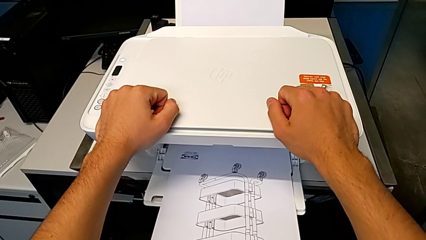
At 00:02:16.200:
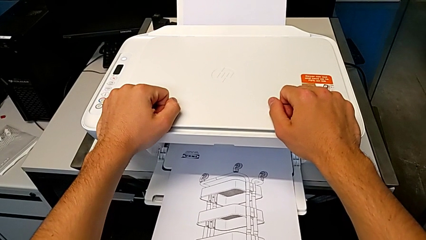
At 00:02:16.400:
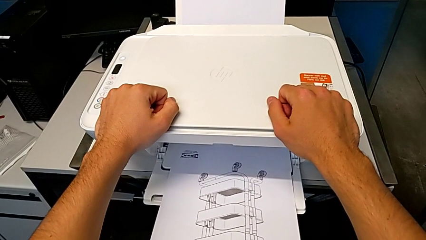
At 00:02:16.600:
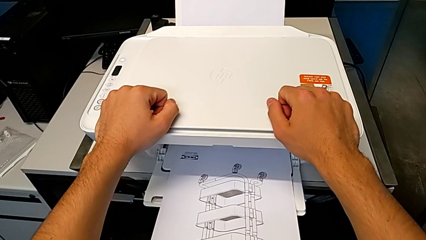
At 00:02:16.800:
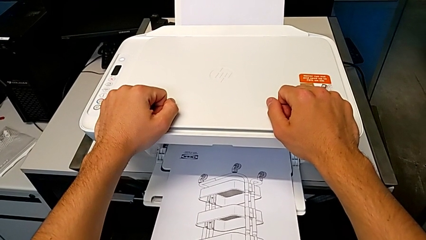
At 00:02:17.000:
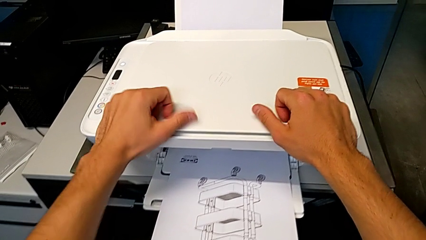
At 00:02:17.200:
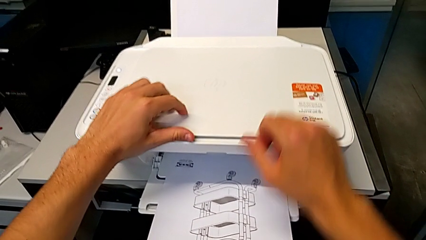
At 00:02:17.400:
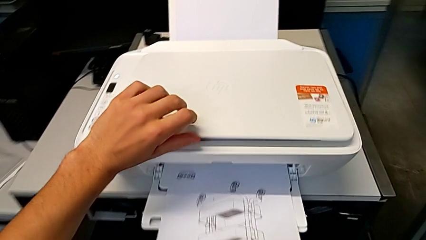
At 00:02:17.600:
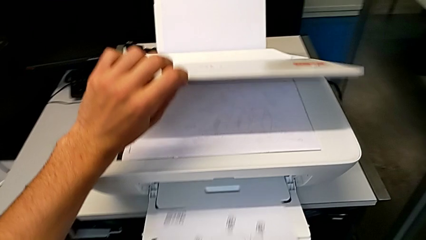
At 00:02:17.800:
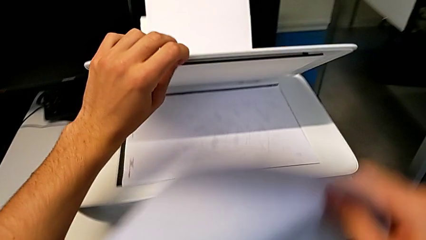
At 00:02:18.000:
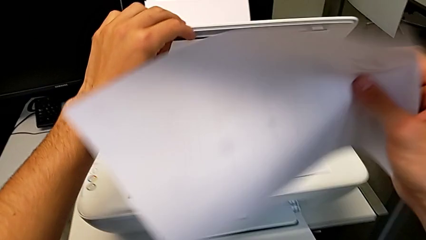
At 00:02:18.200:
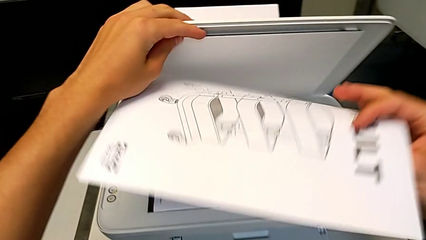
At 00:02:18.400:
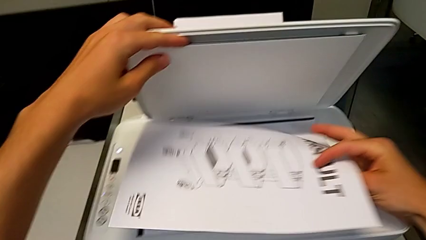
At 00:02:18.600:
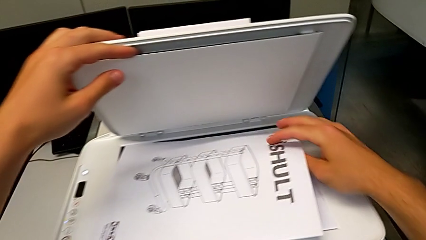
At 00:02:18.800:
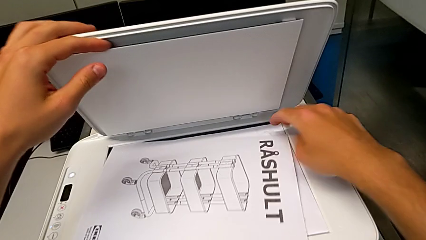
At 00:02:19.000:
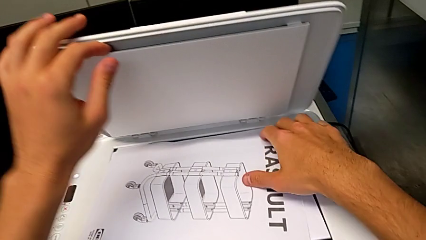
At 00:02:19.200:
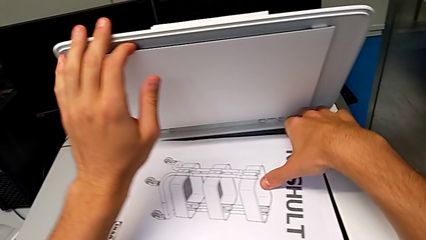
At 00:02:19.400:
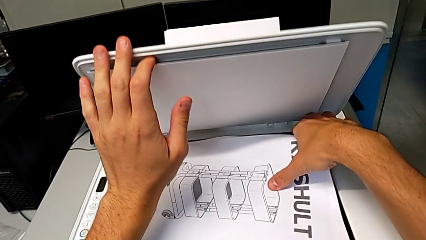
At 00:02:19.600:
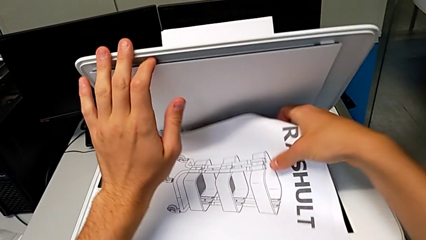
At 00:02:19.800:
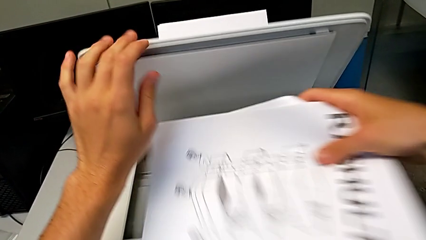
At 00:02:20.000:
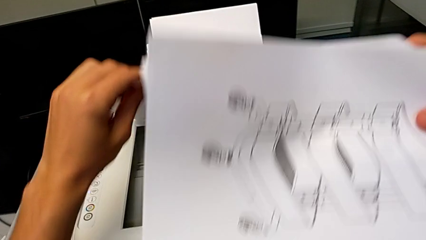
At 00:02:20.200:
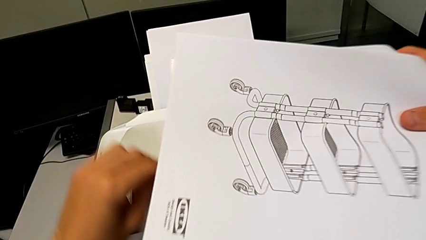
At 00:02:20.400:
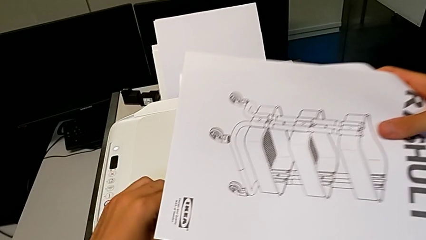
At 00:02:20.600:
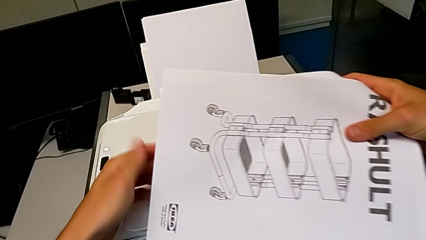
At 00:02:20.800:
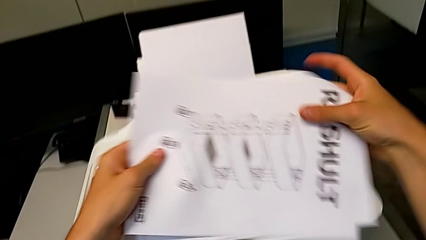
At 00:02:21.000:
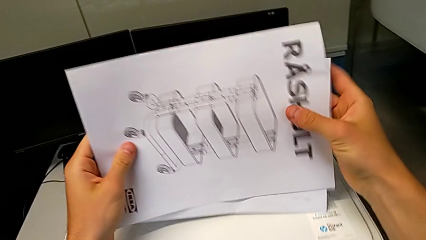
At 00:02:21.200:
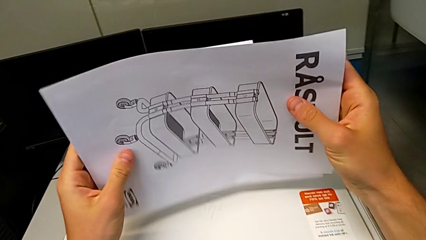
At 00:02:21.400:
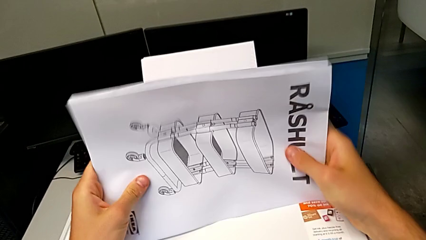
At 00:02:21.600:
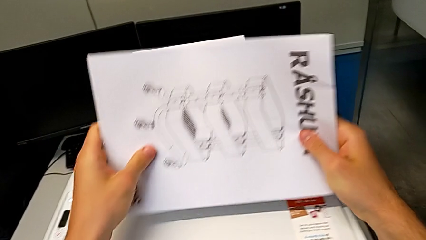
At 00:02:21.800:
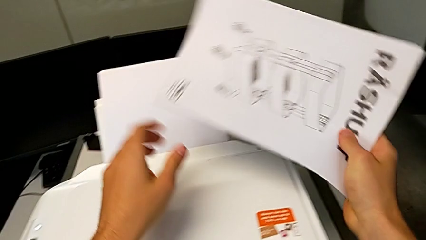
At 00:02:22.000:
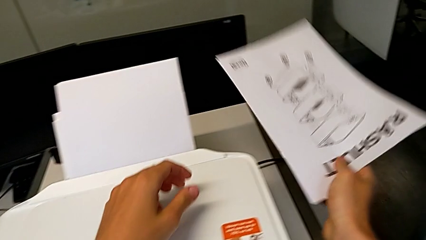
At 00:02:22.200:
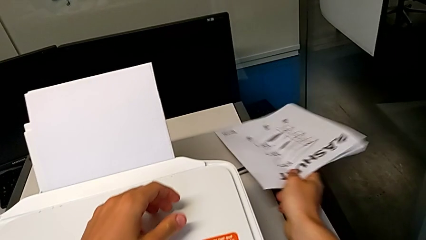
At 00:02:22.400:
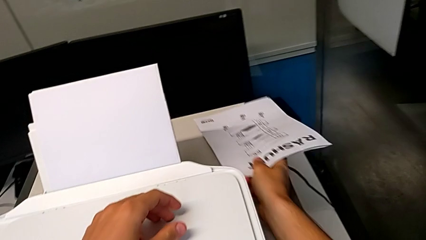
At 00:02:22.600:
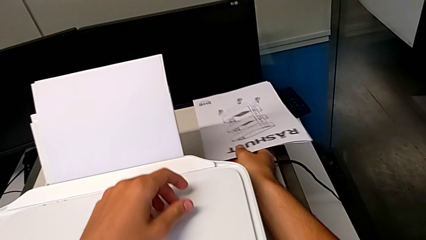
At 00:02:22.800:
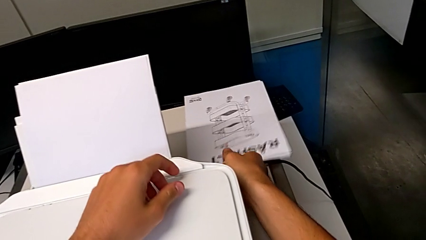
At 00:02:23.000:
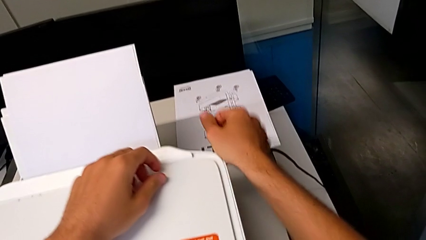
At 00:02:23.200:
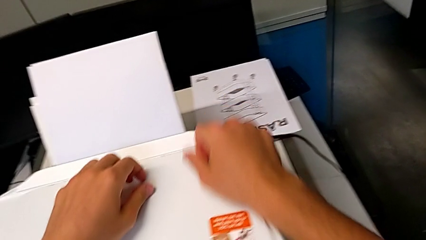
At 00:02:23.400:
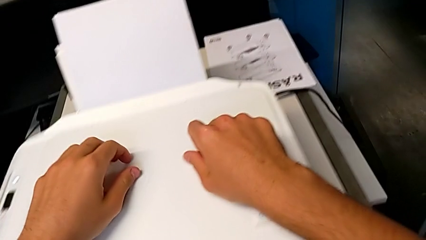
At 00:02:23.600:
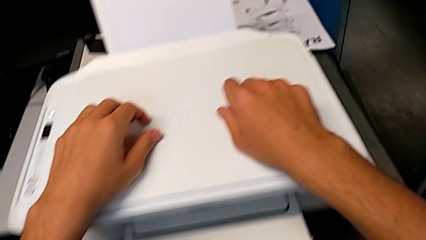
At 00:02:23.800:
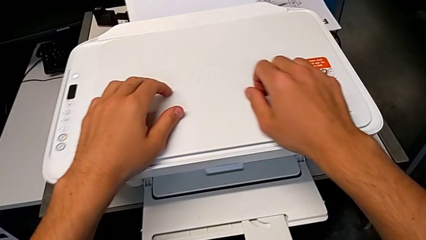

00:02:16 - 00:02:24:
The camera wearer takes out two papers from the printer. They touch the printer, grab the copy, open the copy gate, flip the paper tray, grab the paper stack and place the copy.

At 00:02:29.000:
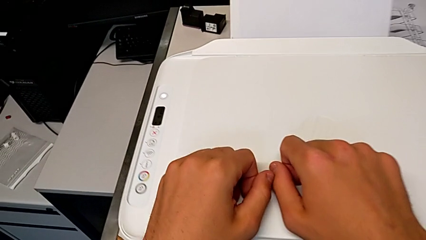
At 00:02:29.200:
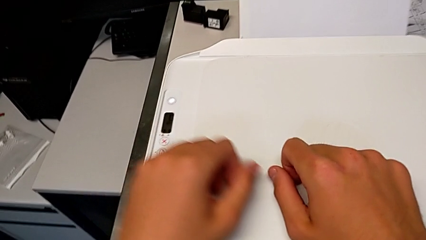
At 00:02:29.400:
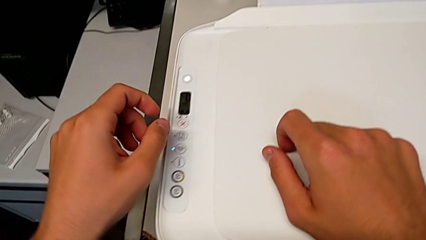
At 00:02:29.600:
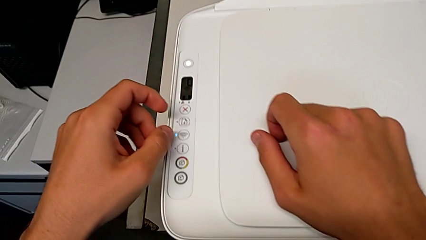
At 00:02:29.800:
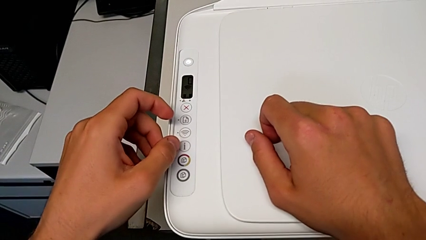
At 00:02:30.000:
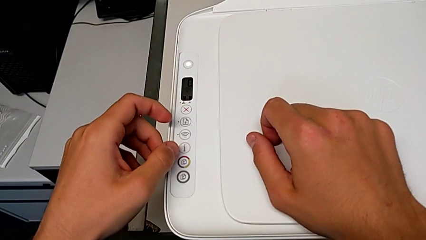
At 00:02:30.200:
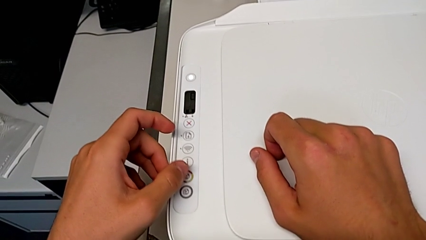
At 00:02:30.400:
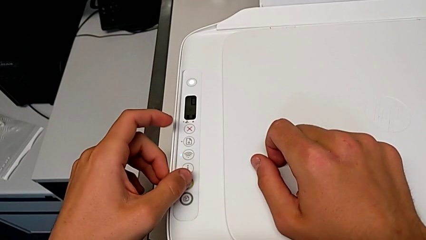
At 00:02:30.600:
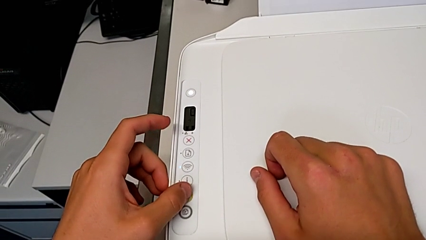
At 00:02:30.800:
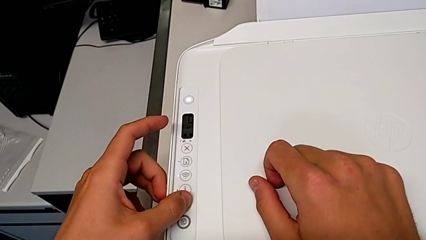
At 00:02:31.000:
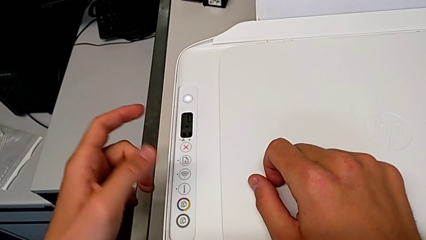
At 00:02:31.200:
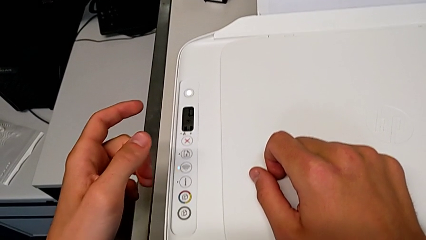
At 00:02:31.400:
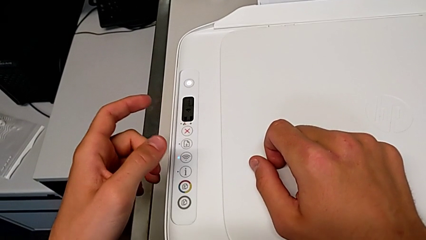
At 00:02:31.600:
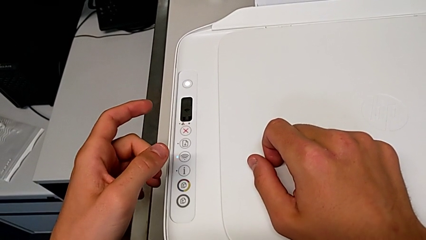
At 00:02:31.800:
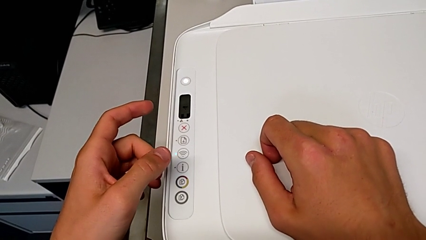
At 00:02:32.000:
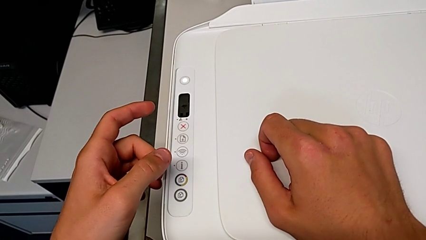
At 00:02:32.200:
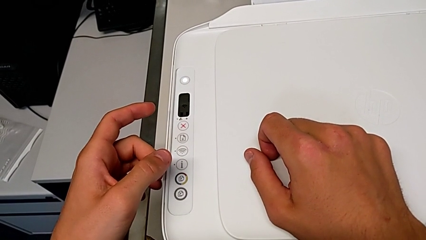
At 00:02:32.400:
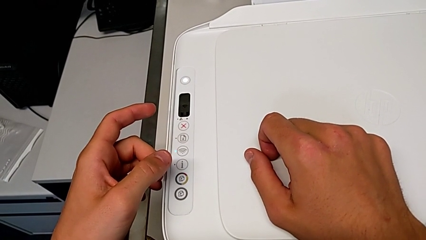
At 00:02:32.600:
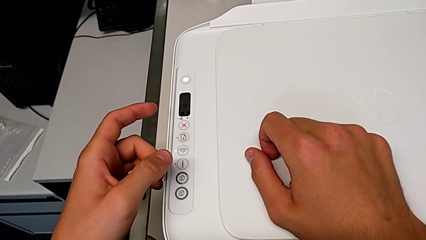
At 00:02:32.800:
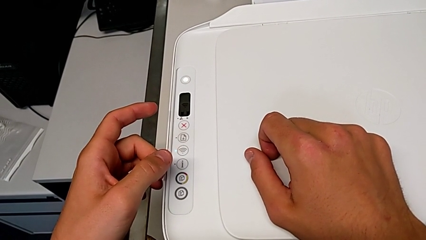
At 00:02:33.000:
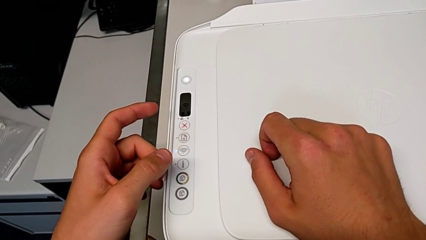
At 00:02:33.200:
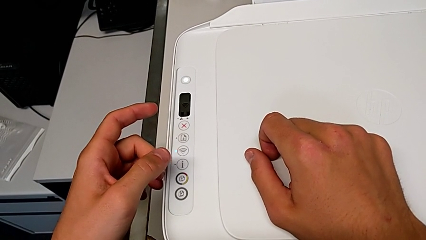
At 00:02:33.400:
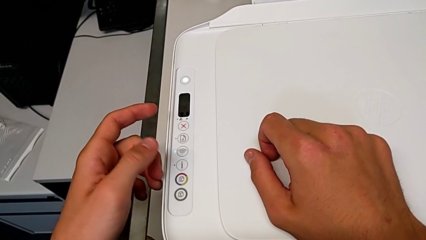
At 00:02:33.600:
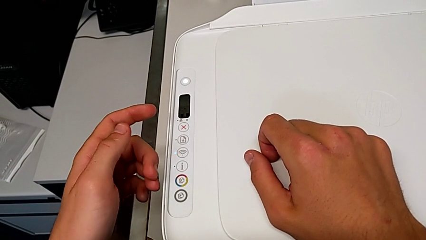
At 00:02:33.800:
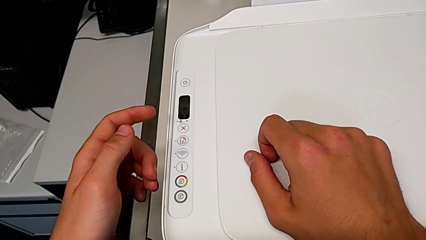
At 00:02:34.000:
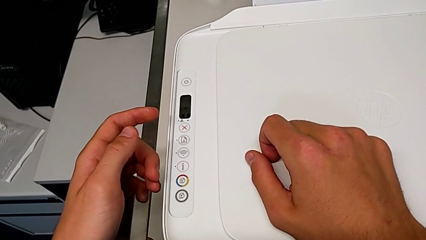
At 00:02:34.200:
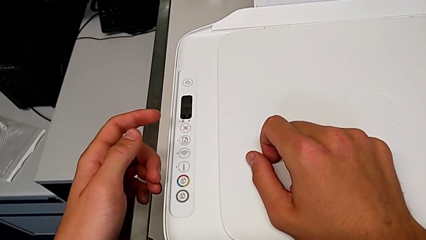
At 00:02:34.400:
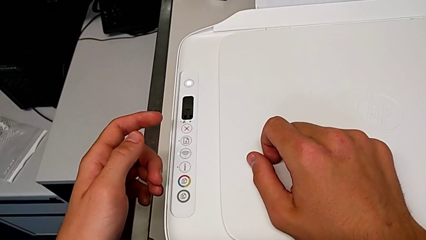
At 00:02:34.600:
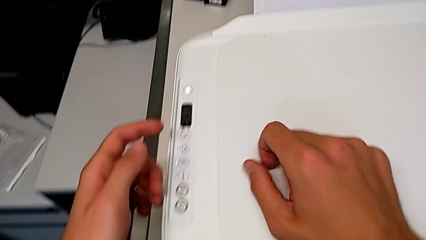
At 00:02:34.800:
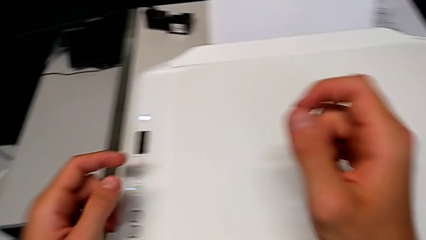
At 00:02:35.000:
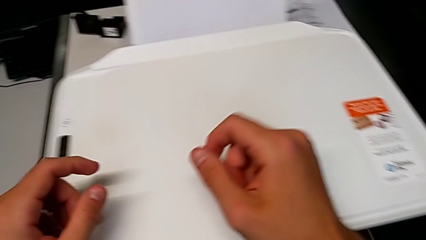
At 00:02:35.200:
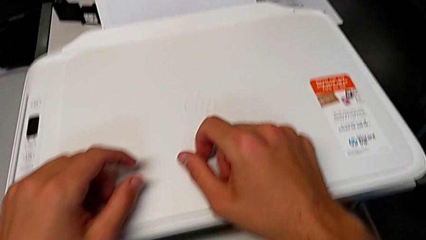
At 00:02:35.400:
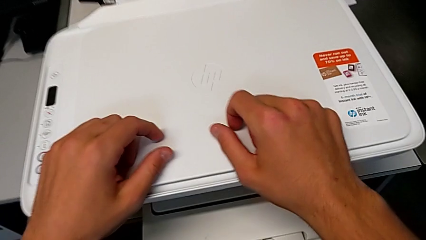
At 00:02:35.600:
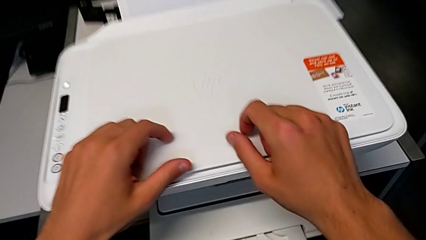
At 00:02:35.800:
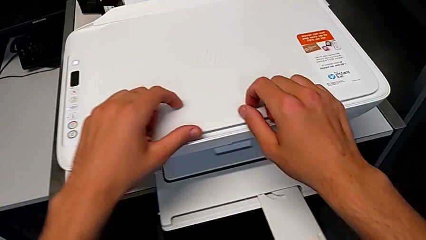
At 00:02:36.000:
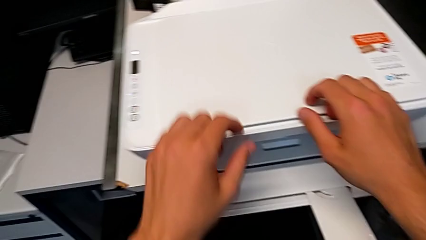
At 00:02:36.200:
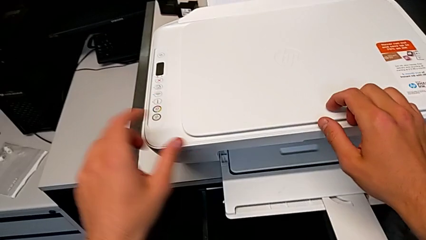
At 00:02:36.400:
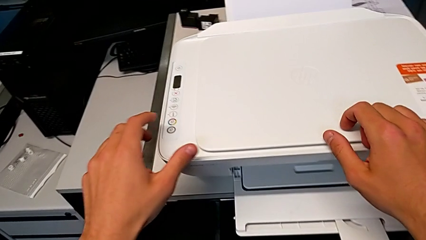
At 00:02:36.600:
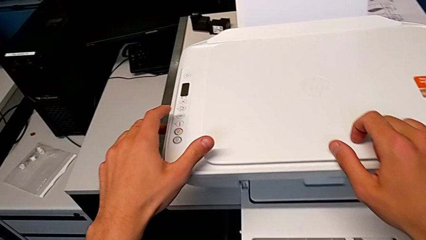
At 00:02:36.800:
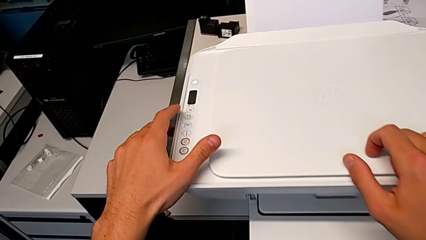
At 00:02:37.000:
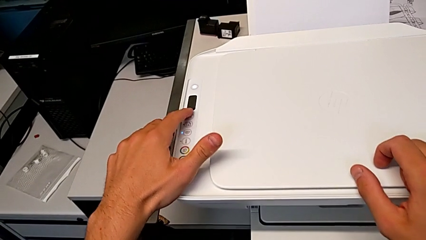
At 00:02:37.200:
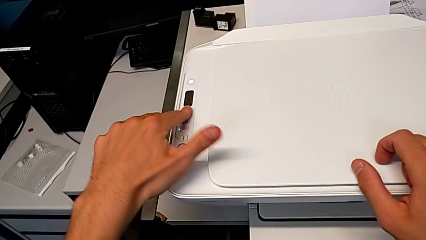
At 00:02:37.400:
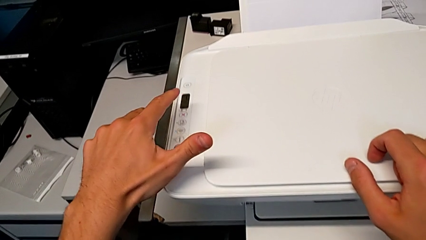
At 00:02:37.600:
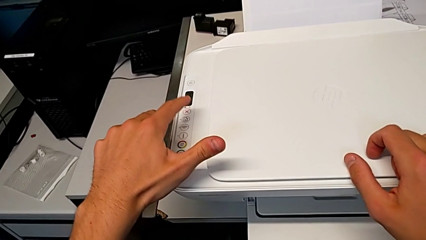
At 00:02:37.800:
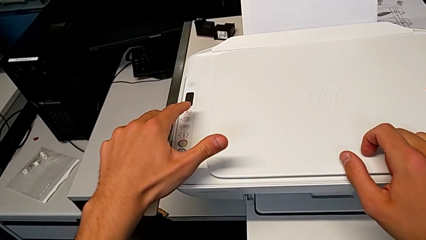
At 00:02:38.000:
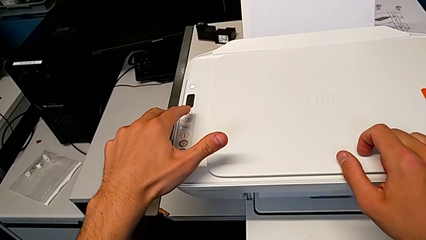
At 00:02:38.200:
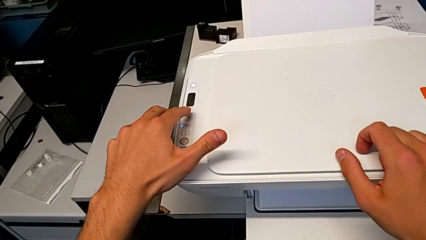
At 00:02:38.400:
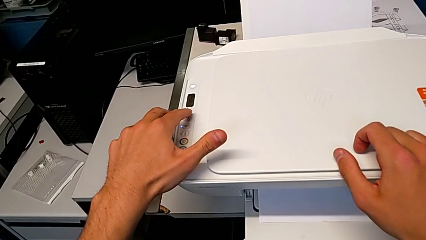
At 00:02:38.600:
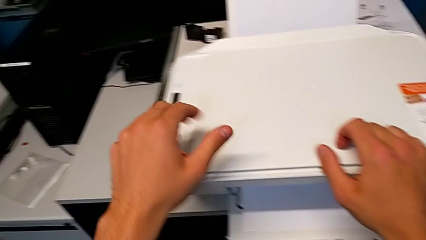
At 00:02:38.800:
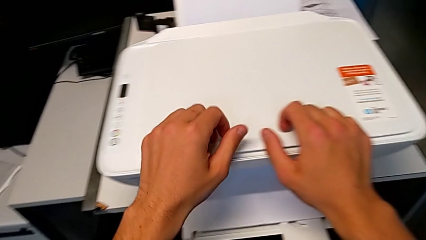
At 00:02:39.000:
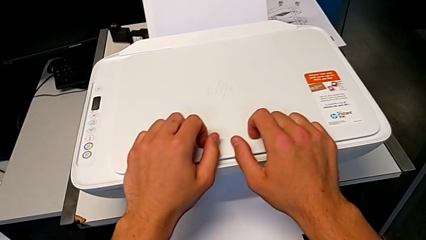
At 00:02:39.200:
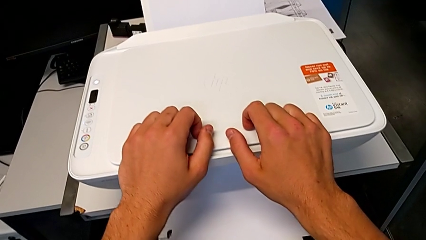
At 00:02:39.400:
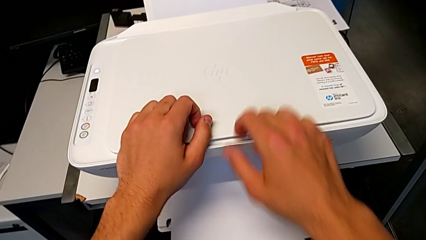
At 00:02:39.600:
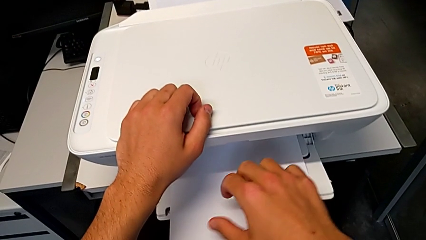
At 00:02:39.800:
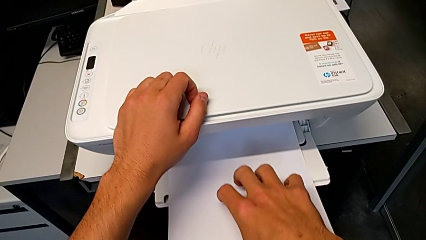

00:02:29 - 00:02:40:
The camera wearer is testing the printer. They press the button twice.
